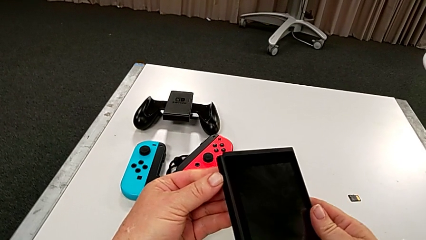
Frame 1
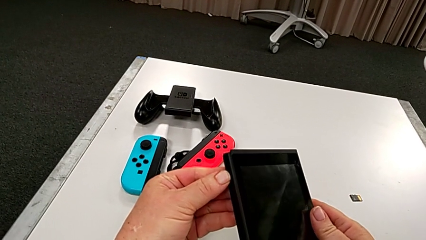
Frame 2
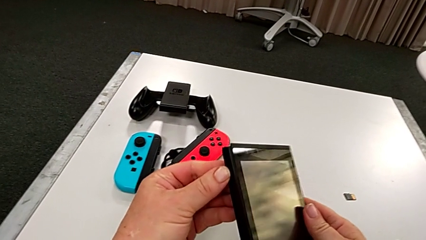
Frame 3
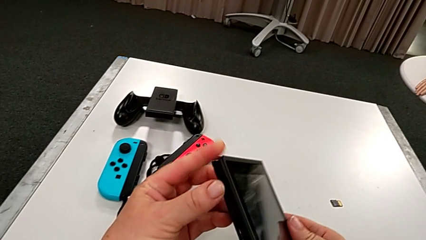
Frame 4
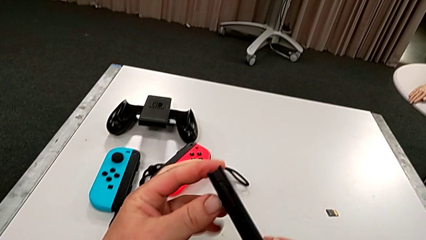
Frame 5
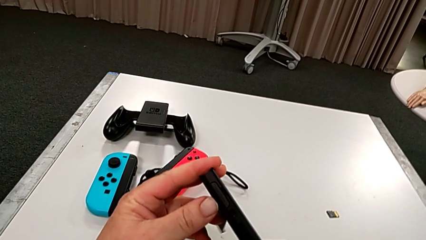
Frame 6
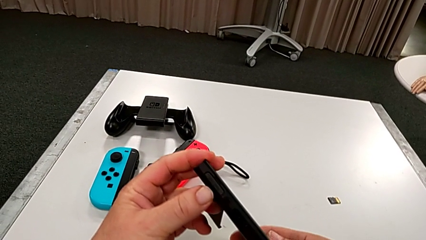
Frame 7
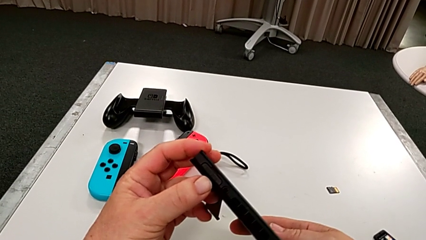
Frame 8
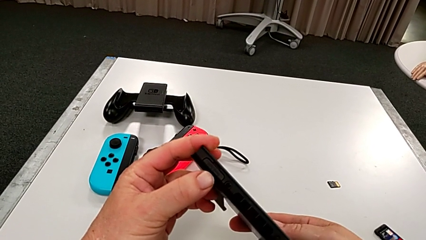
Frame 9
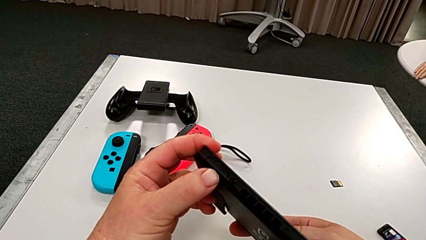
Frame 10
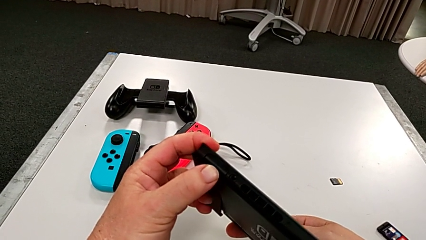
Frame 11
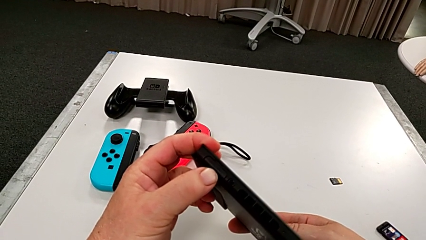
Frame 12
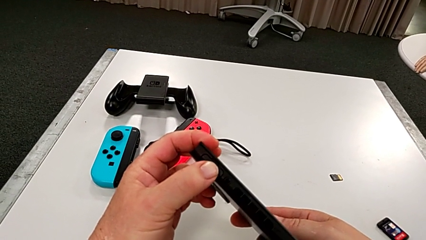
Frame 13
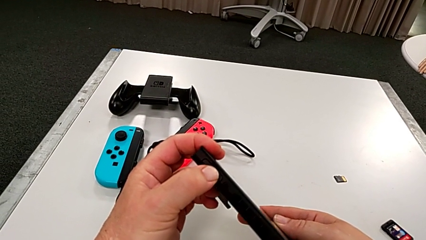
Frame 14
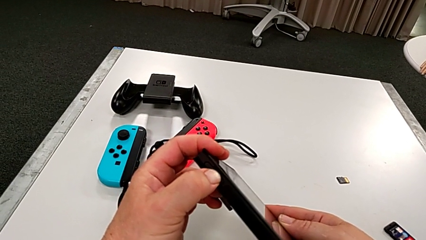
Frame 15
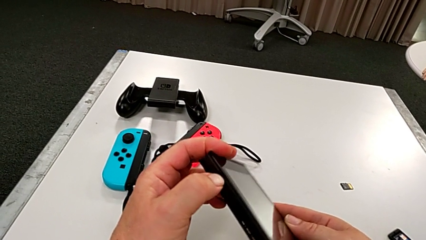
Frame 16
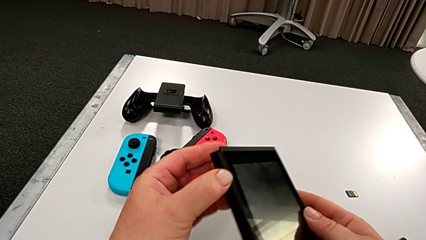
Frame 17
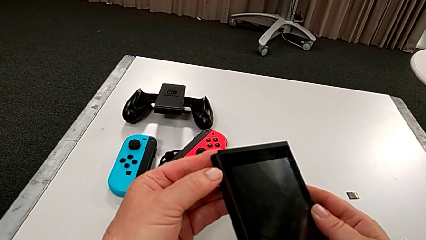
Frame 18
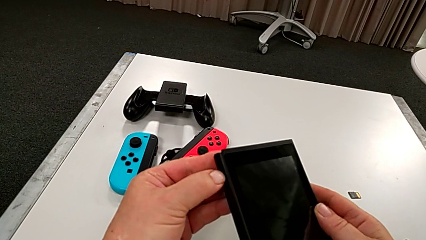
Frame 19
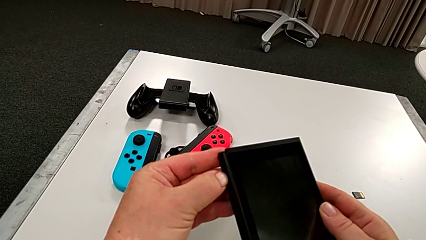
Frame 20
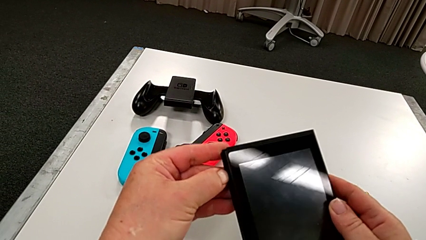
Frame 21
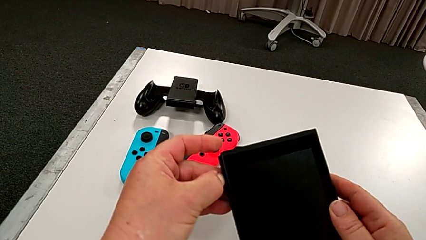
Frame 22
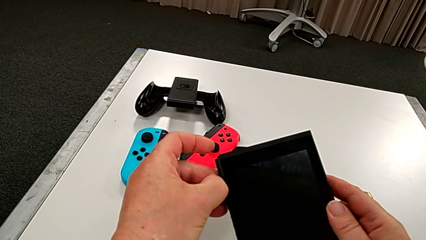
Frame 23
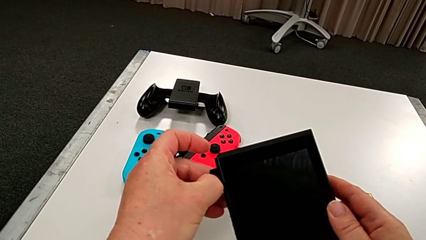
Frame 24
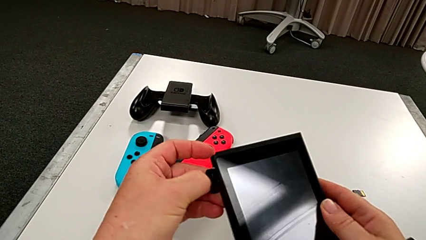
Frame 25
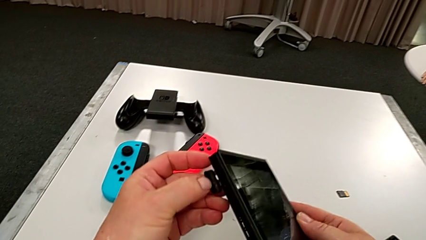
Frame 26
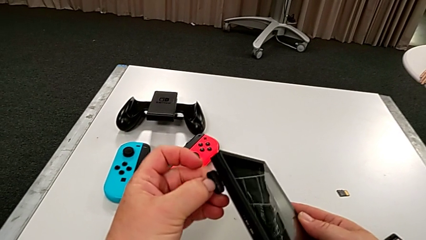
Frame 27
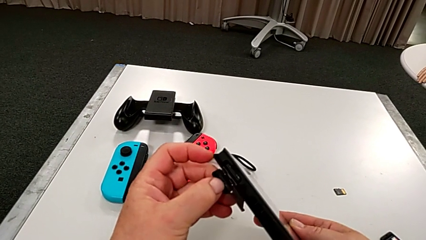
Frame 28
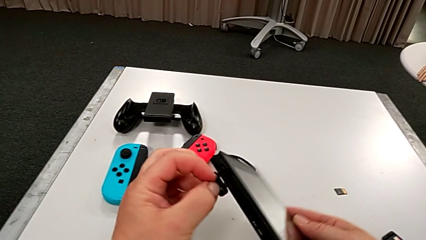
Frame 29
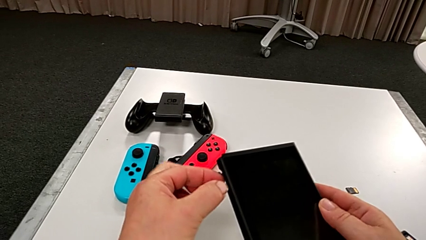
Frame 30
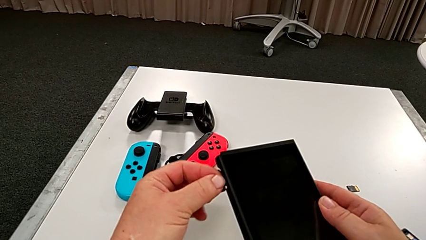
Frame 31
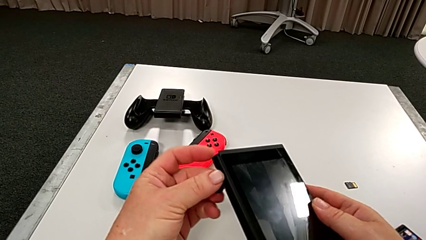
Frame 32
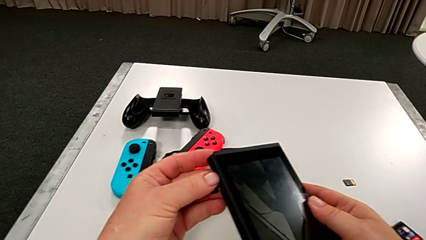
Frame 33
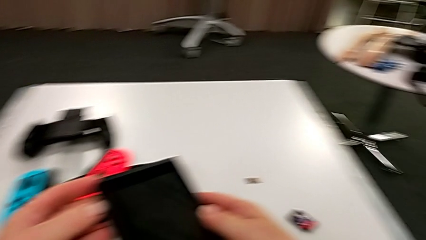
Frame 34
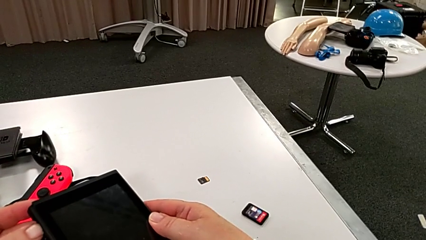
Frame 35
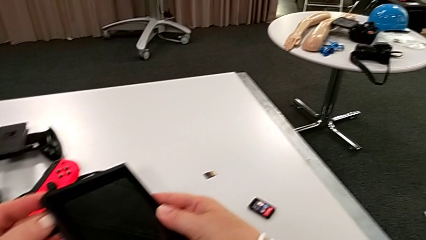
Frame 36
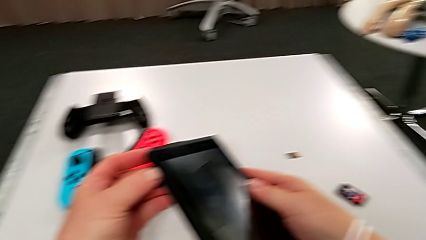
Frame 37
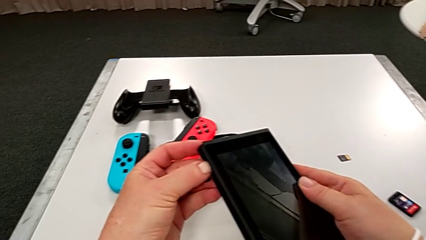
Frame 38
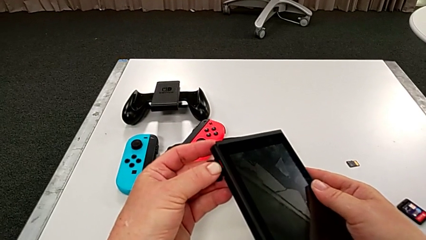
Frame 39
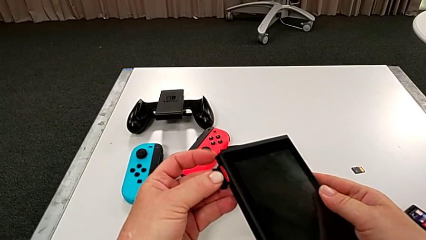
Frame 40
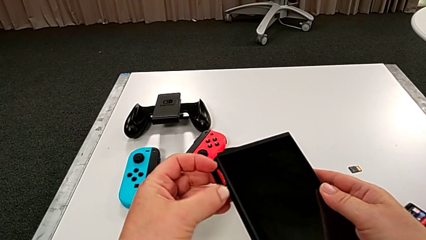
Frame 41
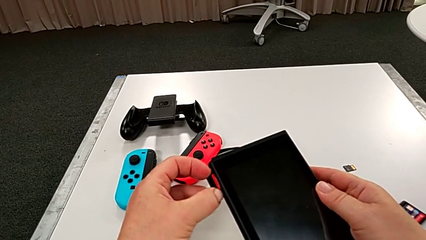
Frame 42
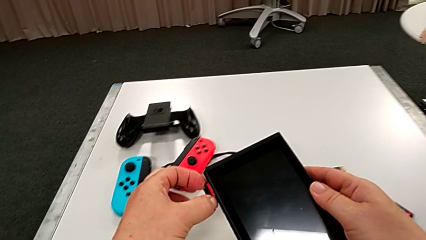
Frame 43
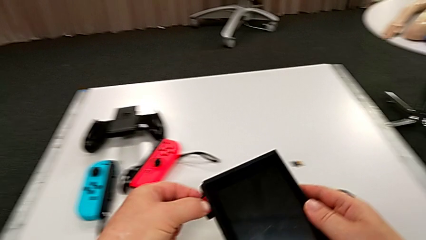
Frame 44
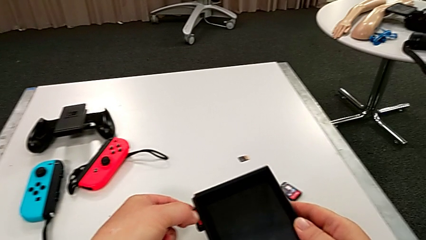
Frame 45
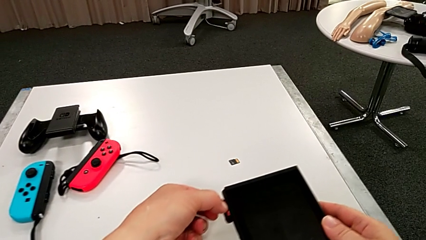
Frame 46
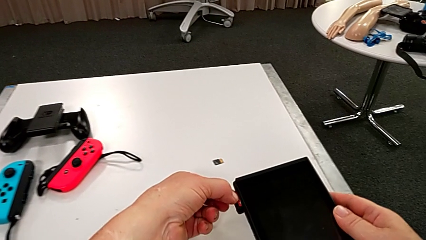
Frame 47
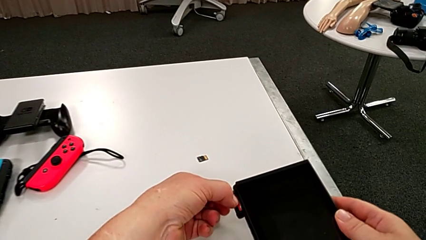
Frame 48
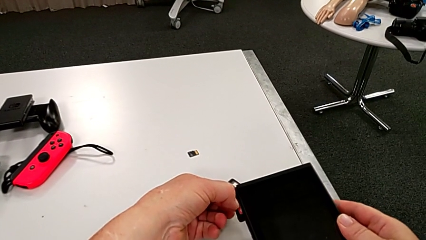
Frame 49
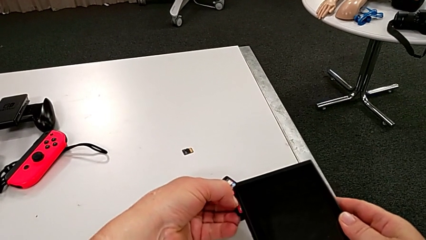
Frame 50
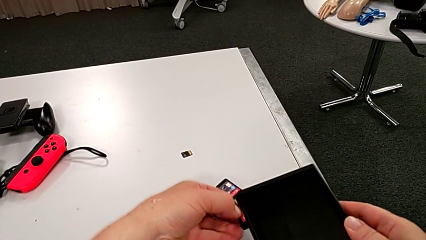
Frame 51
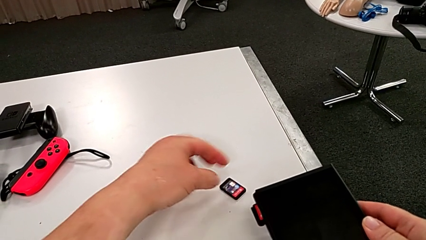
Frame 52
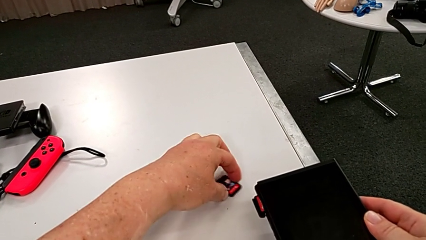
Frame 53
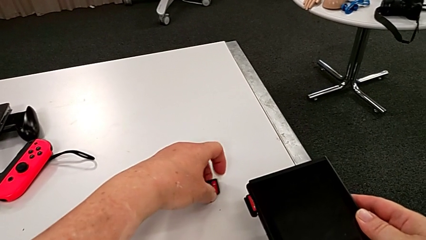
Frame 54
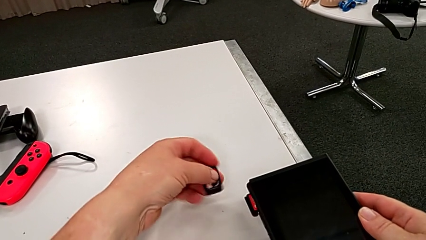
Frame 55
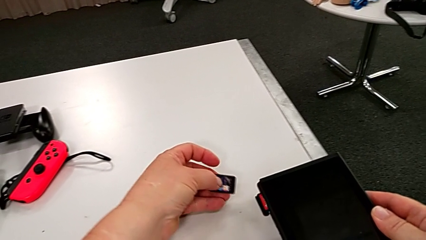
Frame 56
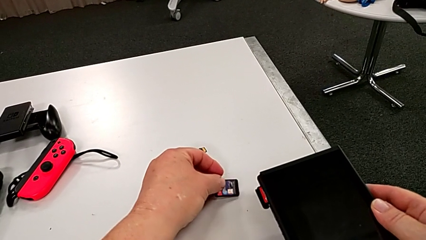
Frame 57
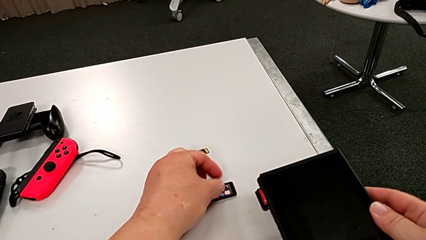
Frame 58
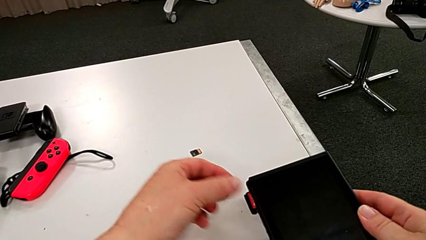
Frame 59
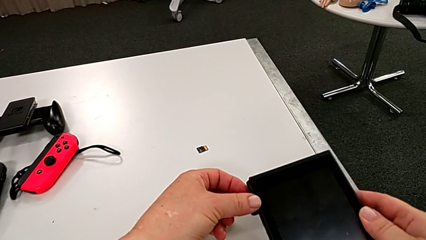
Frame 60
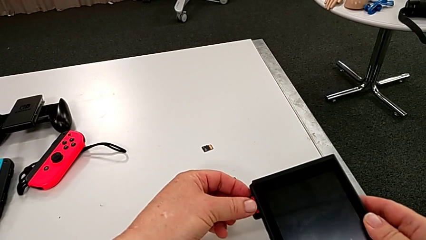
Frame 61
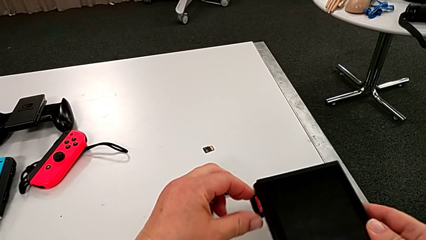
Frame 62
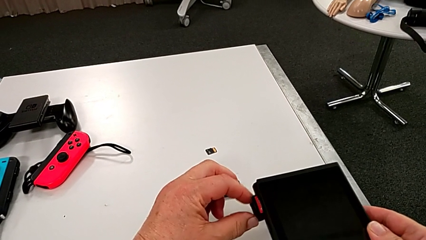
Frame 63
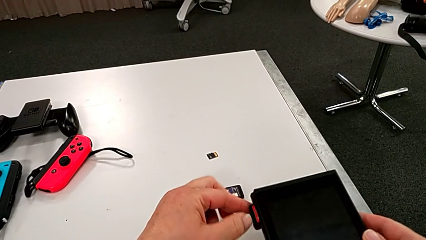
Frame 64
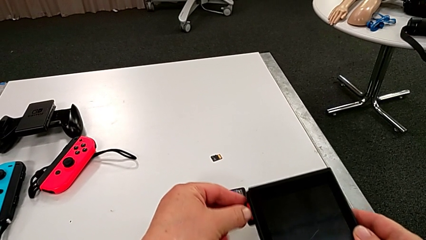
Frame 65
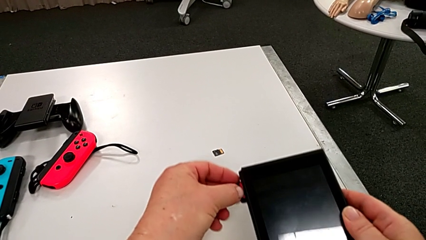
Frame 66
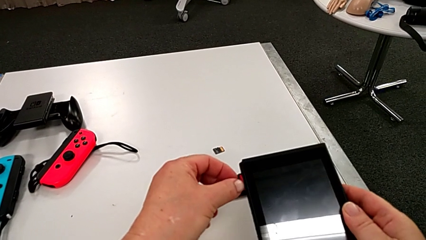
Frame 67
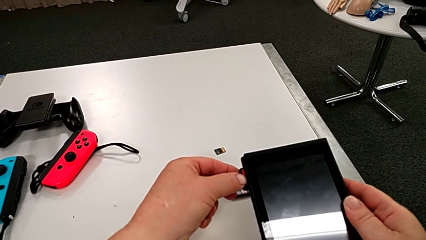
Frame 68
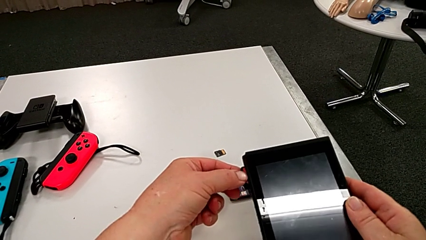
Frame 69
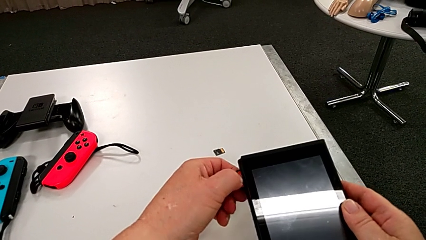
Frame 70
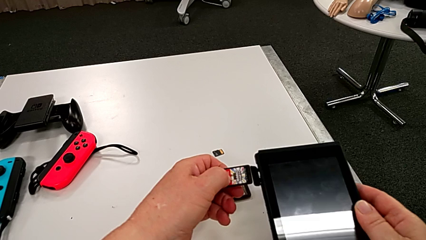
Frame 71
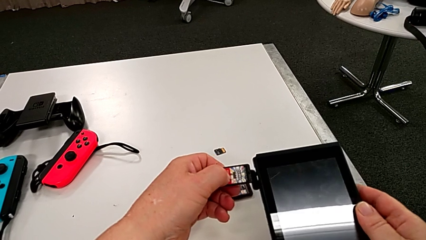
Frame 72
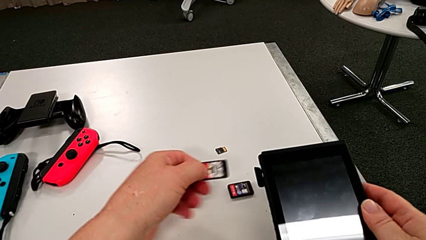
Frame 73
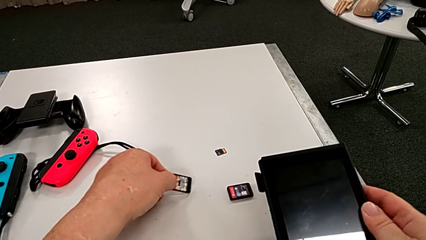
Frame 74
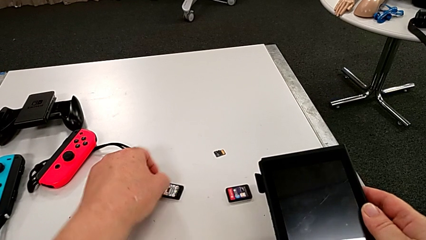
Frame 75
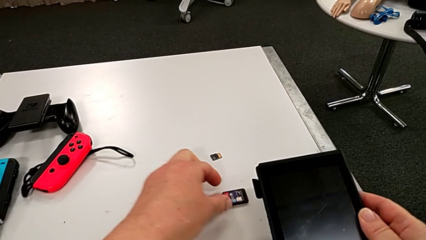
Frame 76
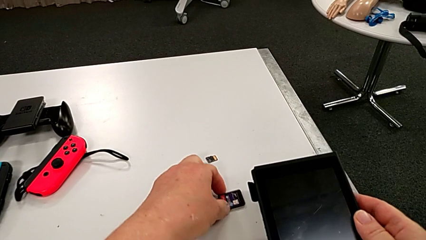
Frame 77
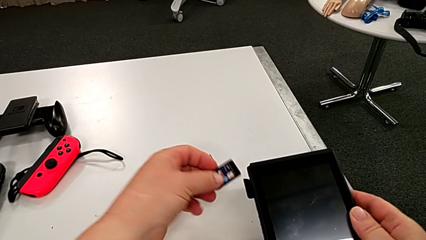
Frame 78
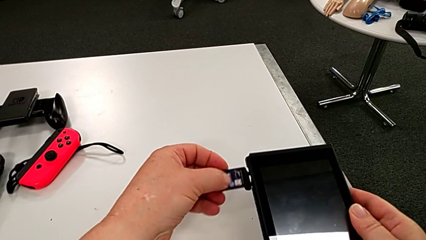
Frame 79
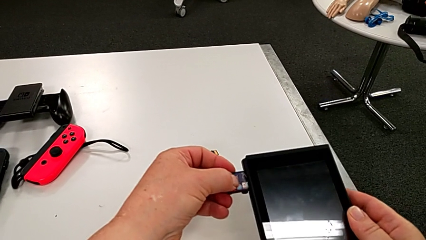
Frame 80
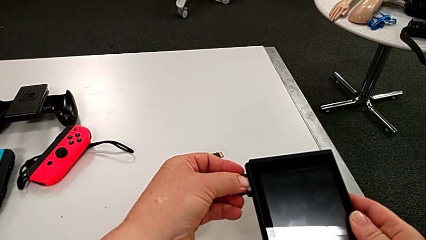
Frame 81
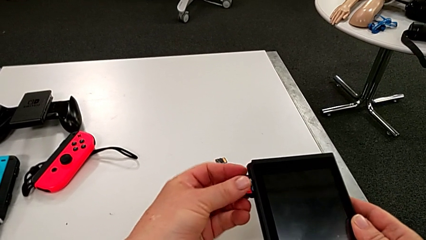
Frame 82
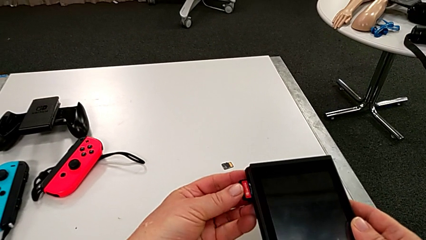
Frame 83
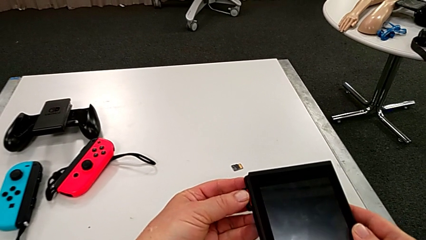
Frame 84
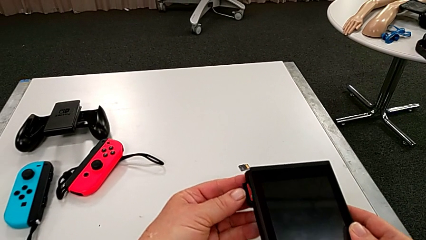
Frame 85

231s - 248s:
The camera wearer is changing a game card. They open the game card, withdraw the old game card and begin to insert the new game card.
